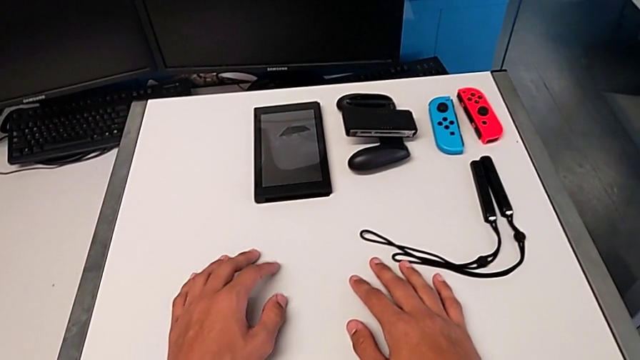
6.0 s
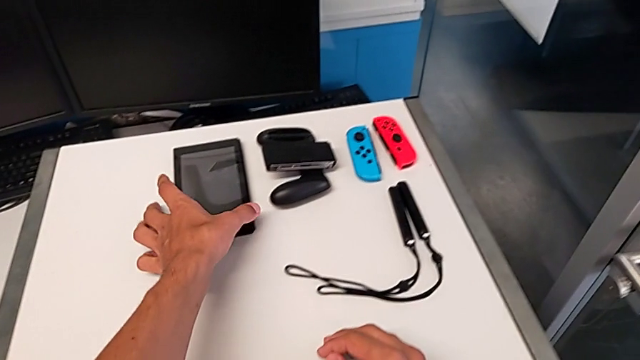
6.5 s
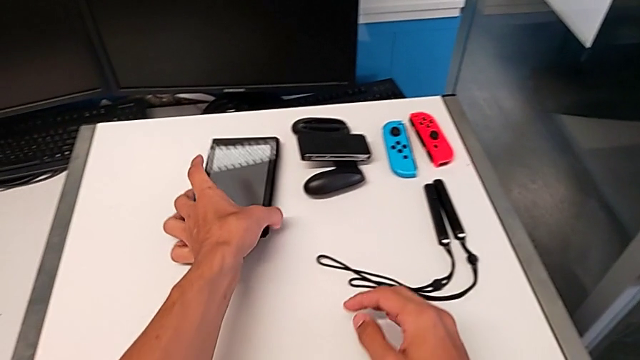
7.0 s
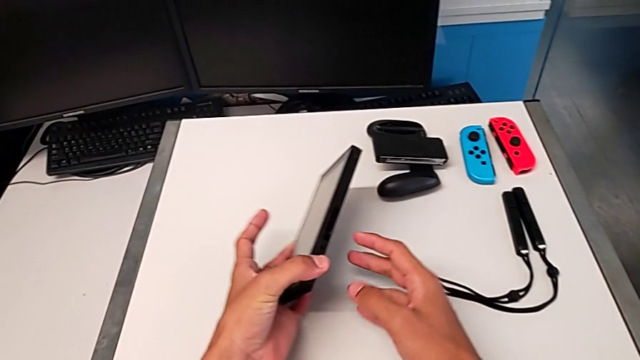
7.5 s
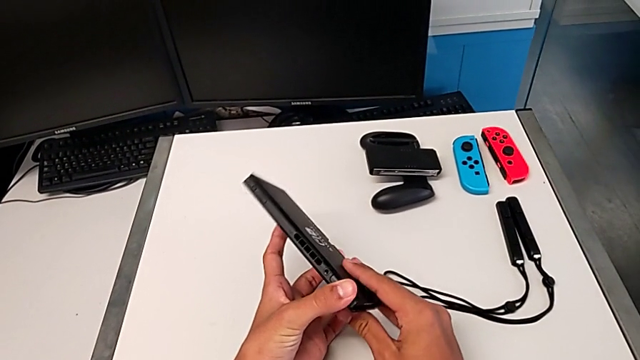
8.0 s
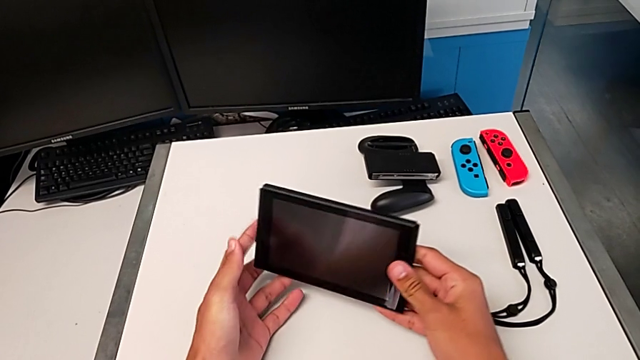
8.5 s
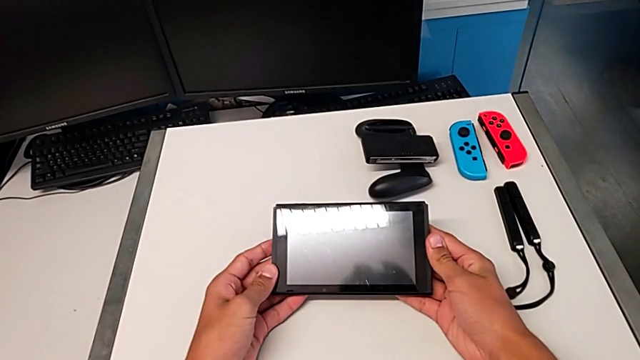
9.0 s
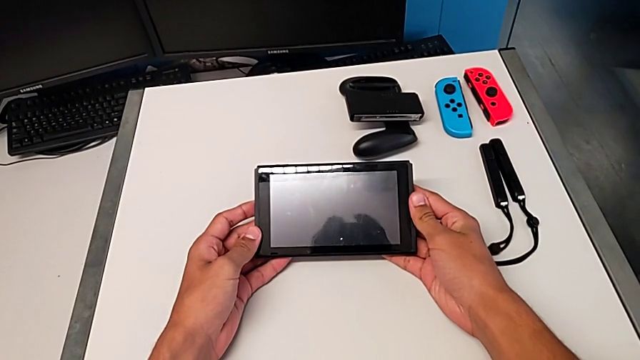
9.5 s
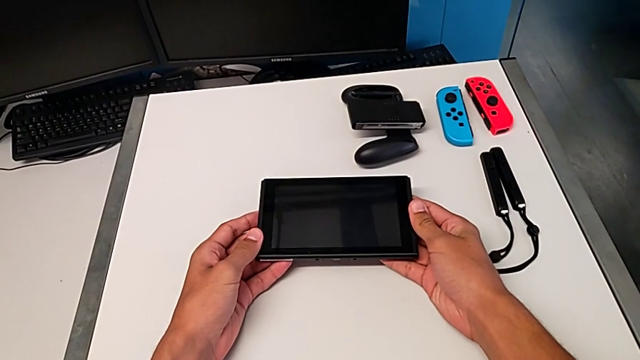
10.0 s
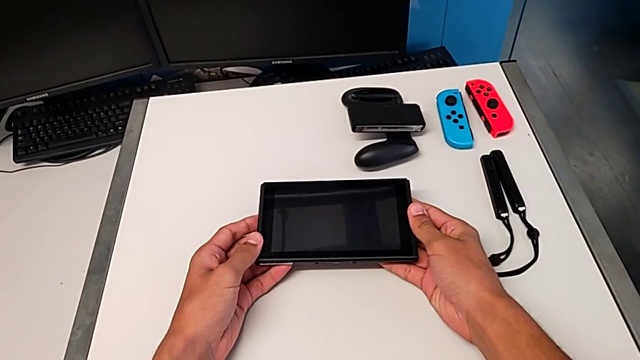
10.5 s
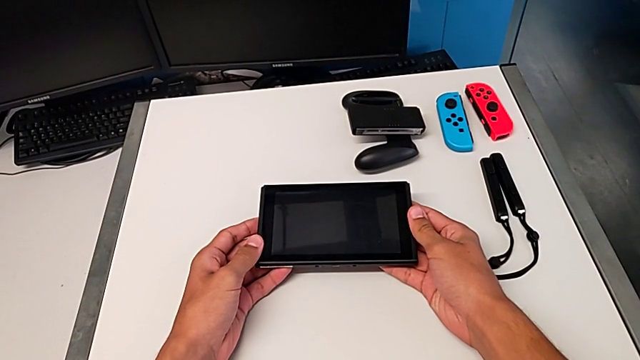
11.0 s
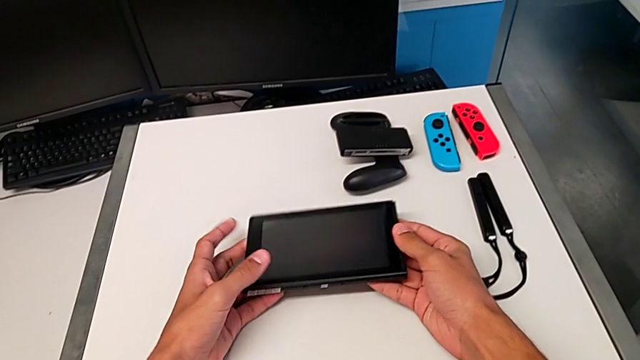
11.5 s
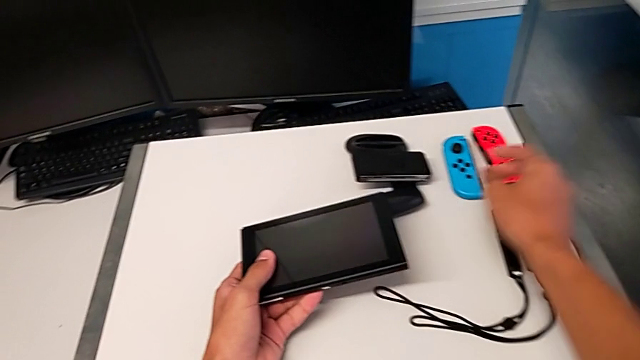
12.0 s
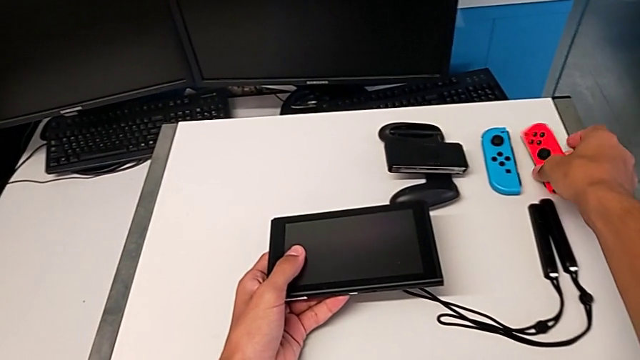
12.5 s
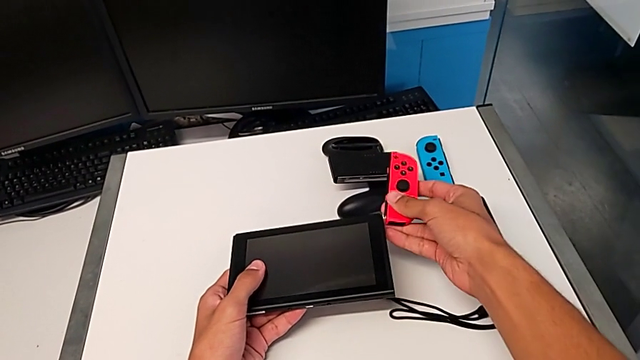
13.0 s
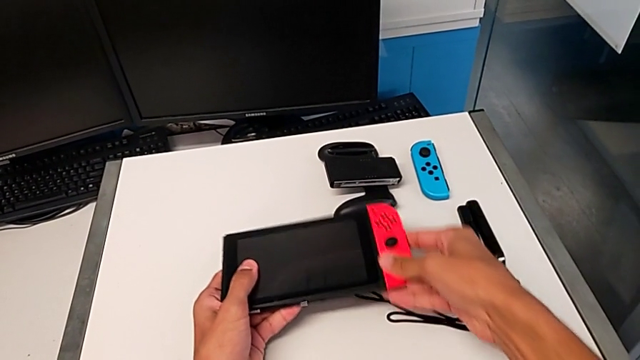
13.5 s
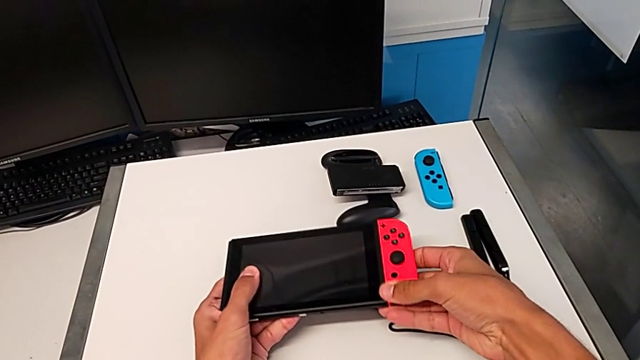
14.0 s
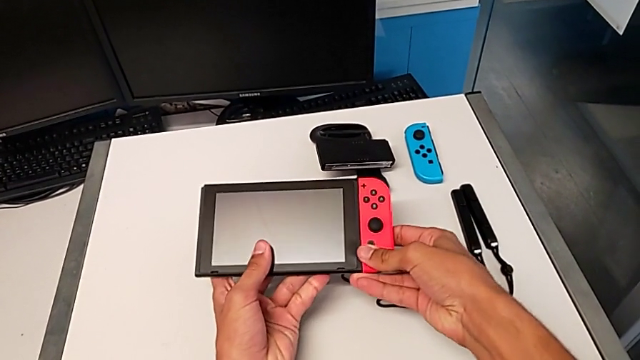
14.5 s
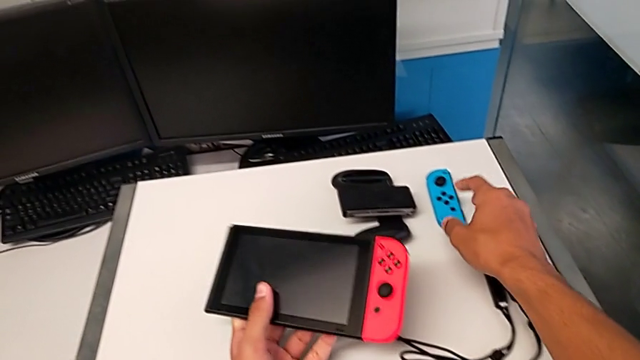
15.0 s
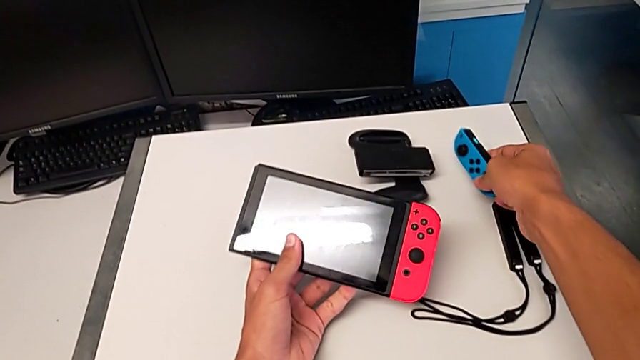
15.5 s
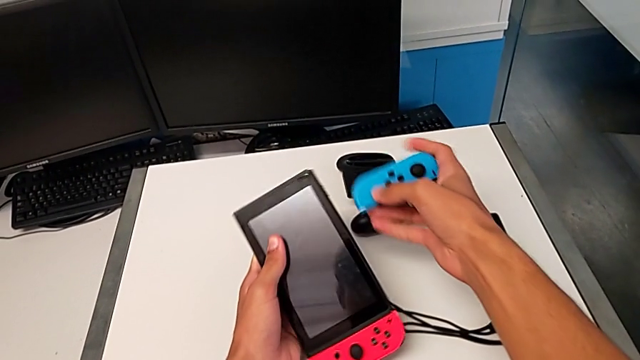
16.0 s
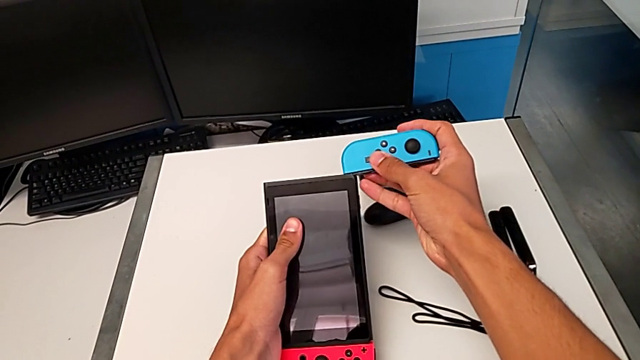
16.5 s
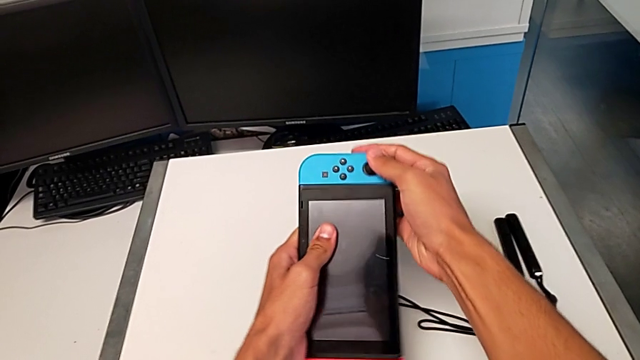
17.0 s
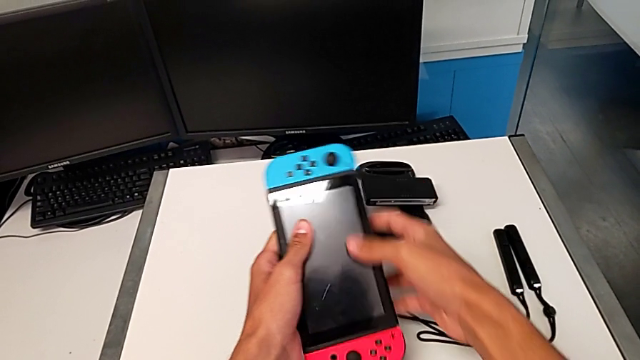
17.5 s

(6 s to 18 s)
The camera wearer puts the Joy-Con controllers on the Nintendo Switch. They grab the red Joy-Con controller, lift it and assemble it. They grab the blue Joy-Con controller, lift it and assemble it.

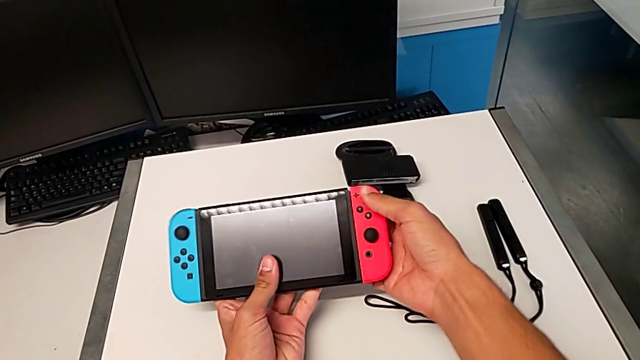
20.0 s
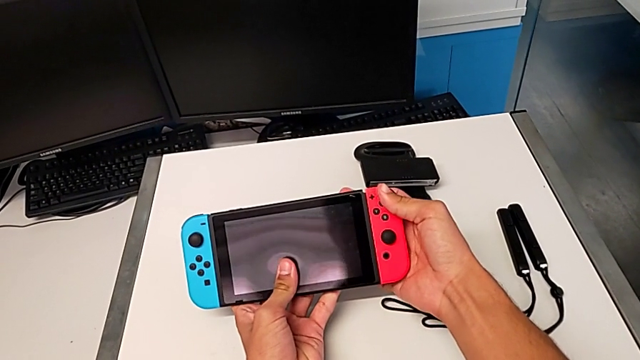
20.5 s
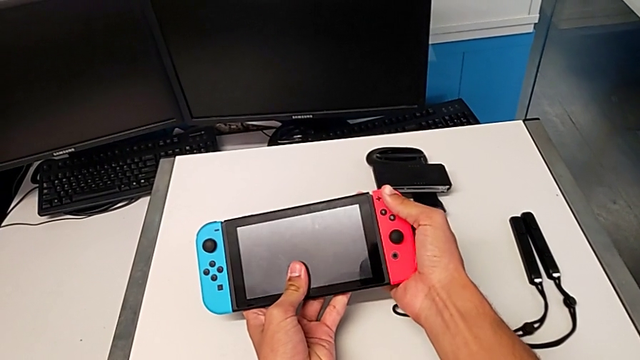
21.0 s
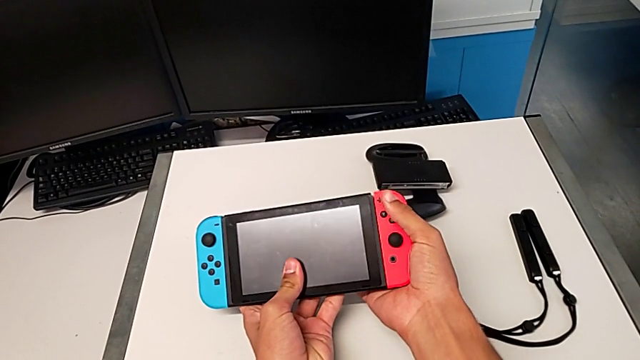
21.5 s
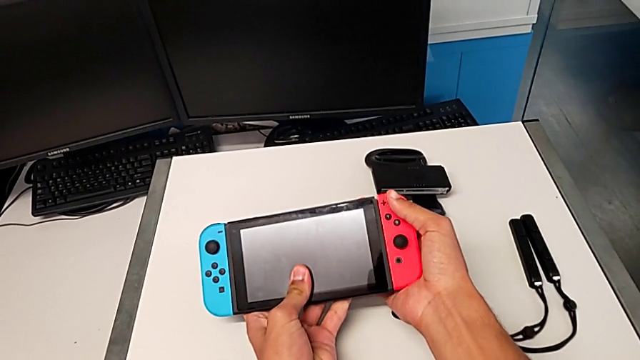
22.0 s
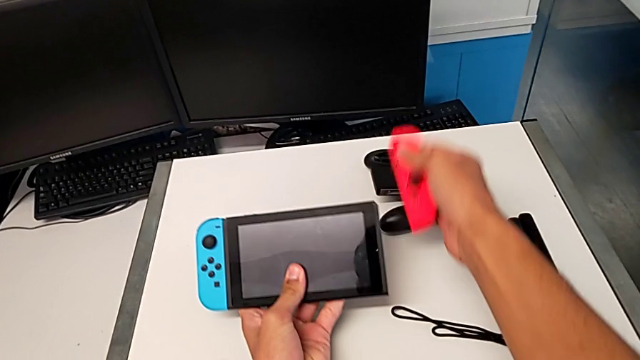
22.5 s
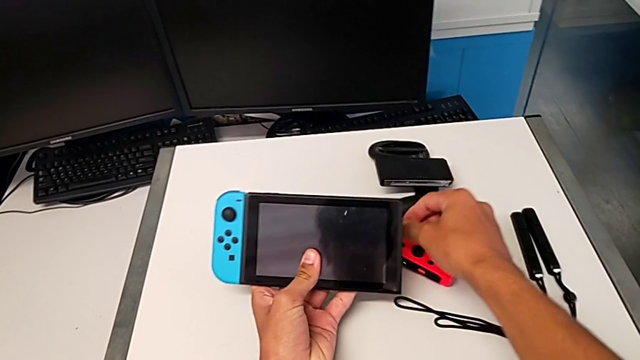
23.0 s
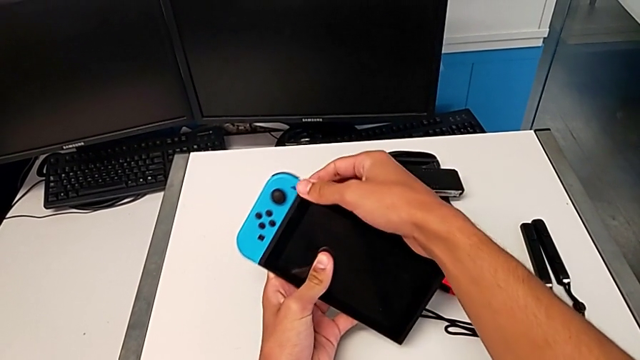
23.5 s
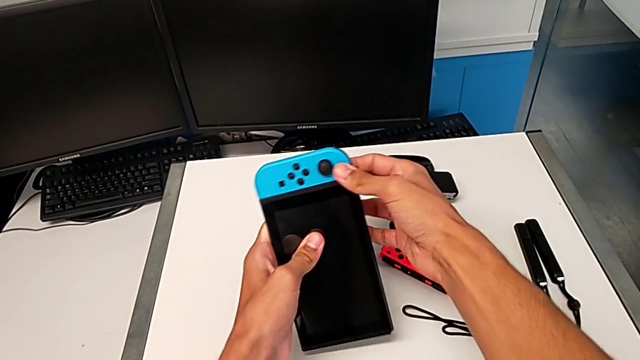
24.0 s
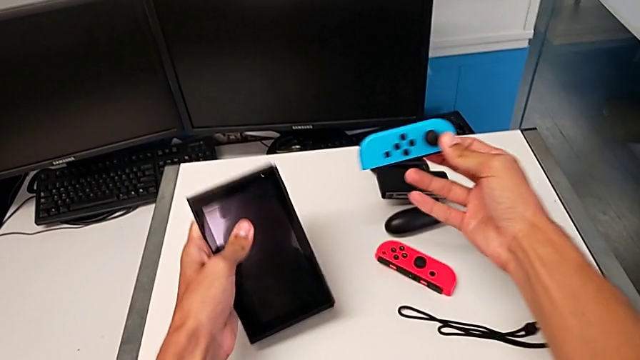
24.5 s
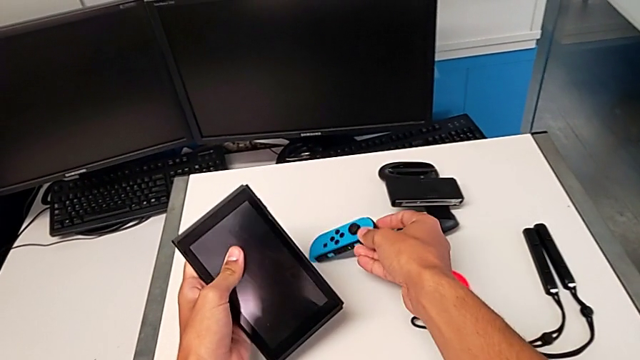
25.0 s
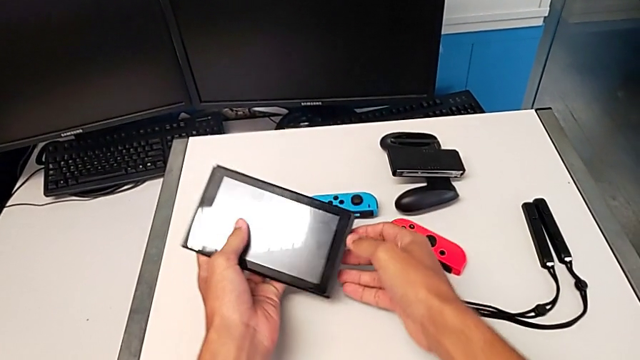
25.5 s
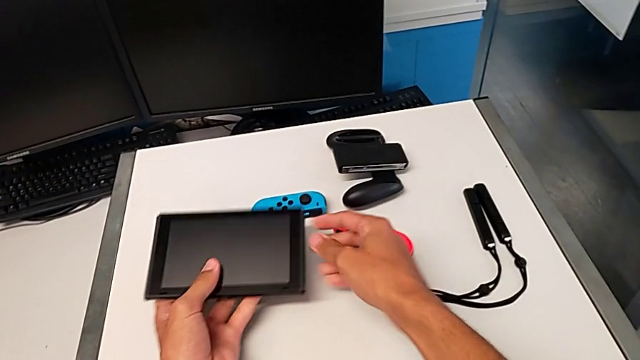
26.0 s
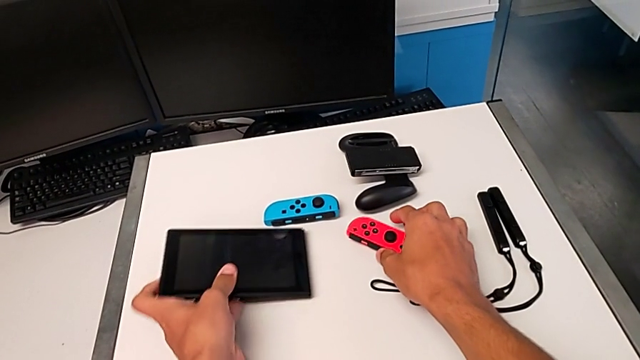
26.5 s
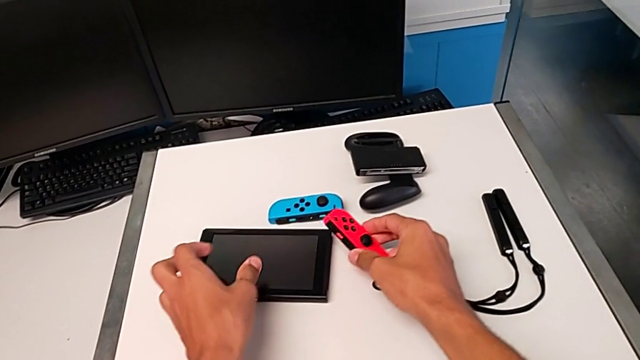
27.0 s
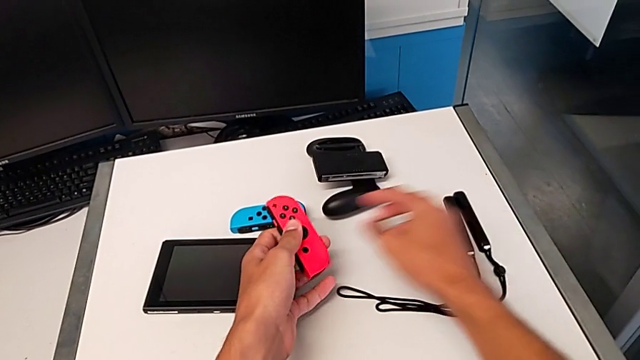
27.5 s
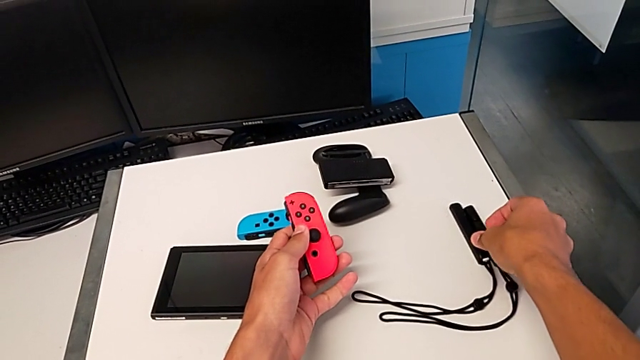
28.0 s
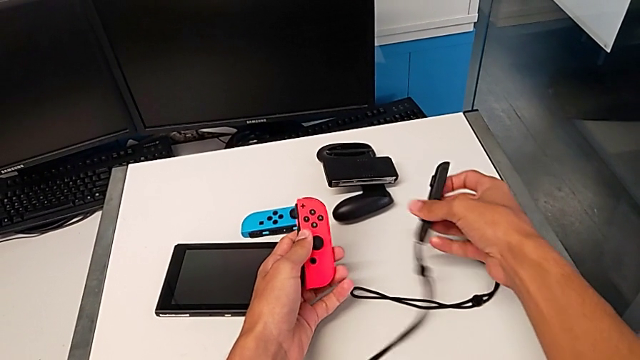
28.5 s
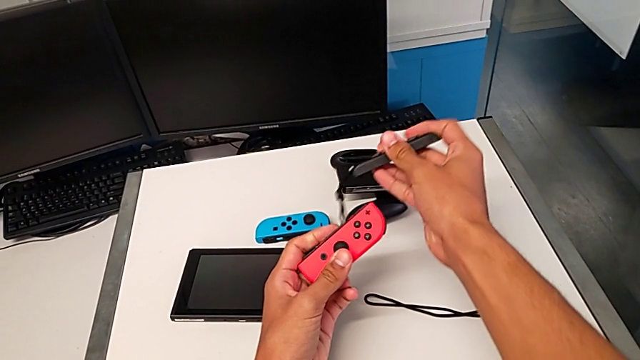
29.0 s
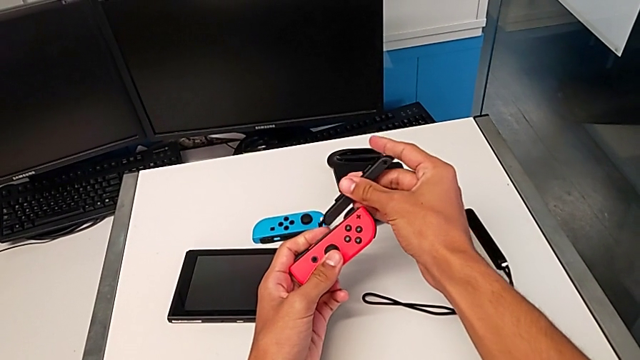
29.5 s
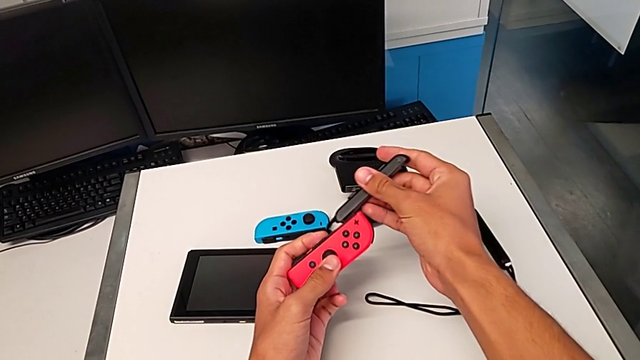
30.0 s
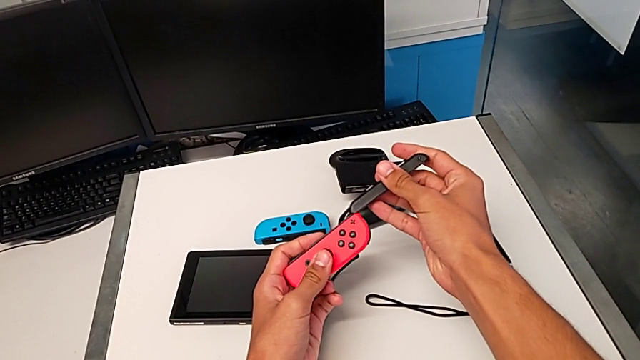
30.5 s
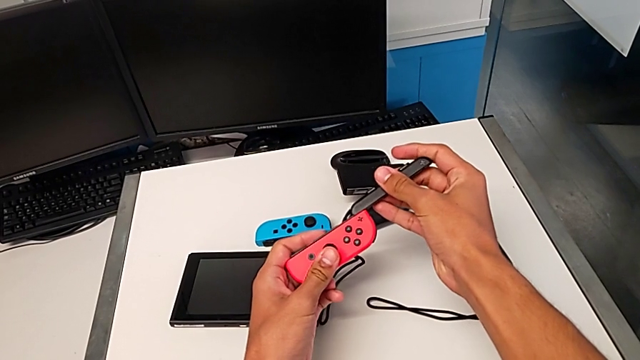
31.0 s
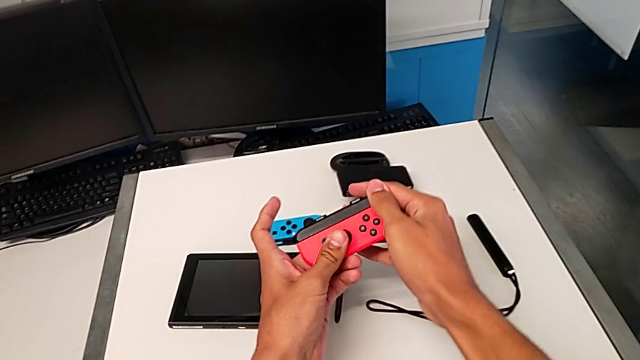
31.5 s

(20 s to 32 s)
The camera wearer is attaching the Joy-Con straps to the Joy-Con controllers. They withdraw the red Joy-Con controller and place it. They grab the blue Joy-Con controller, withdraw it and place it. They place the Nintendo Switch with the left hand, grab the red Joy-Con controller with the right hand and lift it with the left hand. They grab the Joy-Con strap and lift it, both with the right hand, and assemble the red Joy-Con controller.
